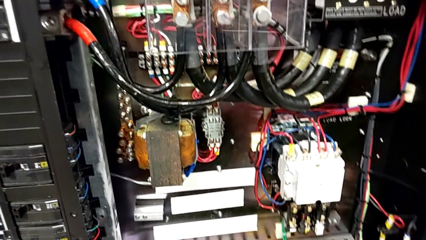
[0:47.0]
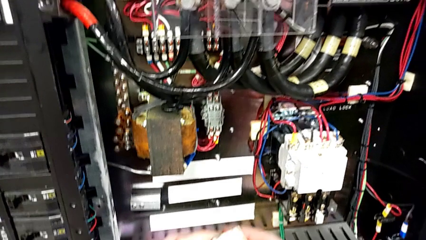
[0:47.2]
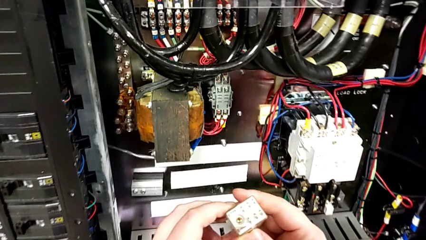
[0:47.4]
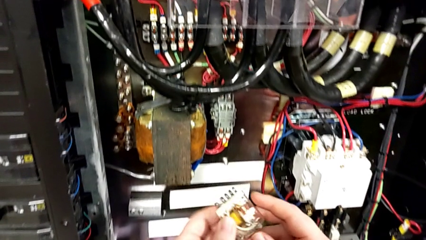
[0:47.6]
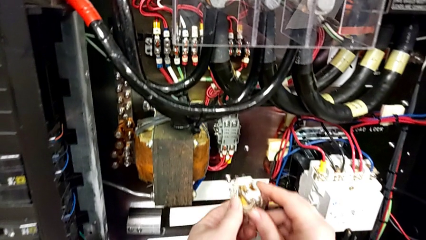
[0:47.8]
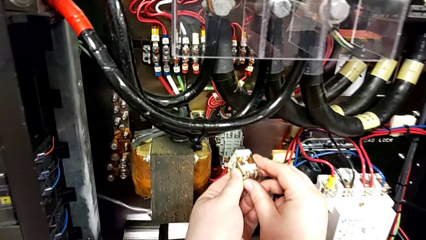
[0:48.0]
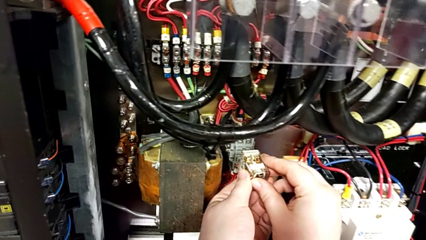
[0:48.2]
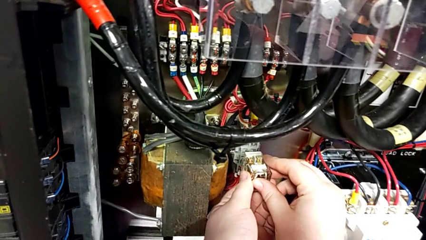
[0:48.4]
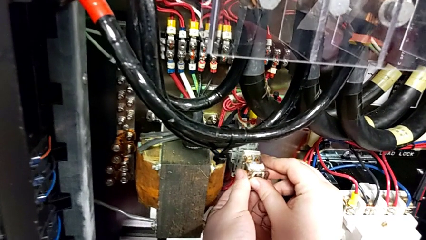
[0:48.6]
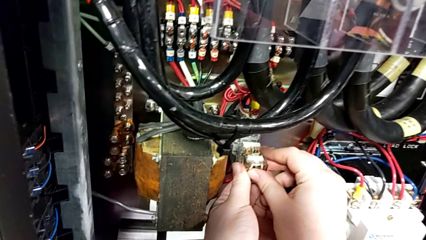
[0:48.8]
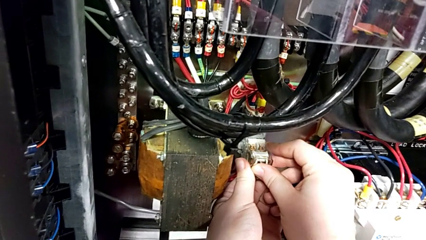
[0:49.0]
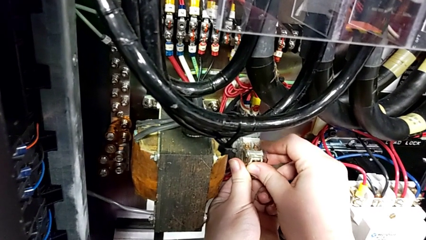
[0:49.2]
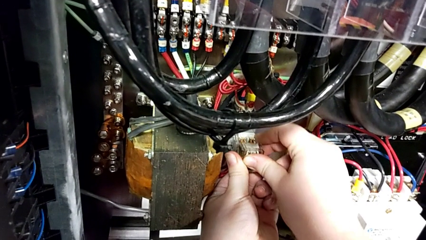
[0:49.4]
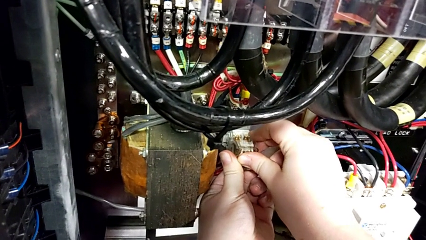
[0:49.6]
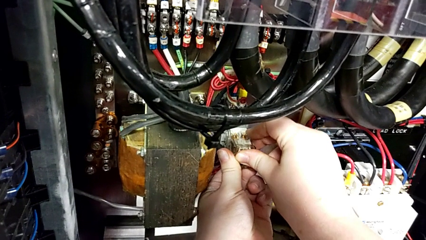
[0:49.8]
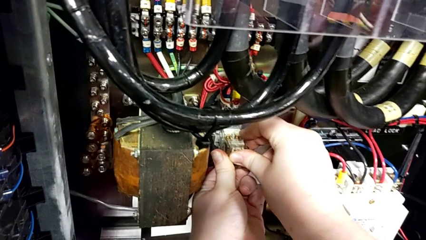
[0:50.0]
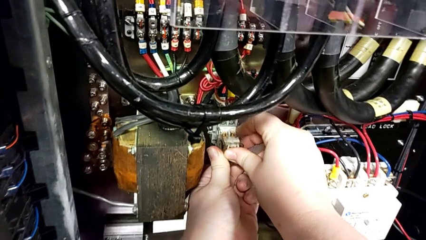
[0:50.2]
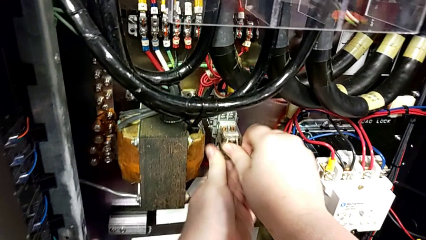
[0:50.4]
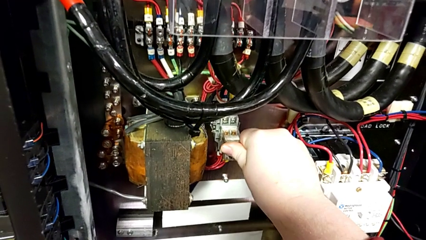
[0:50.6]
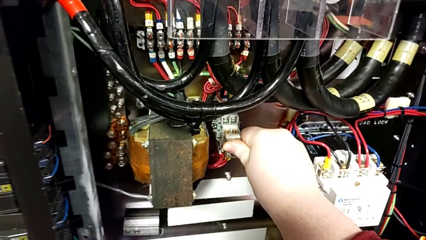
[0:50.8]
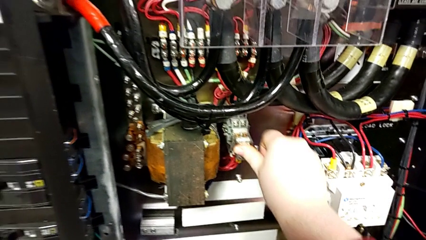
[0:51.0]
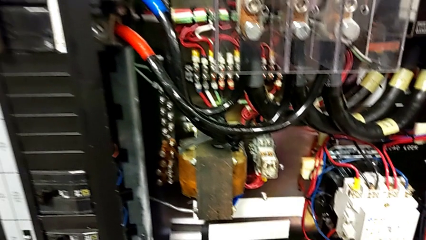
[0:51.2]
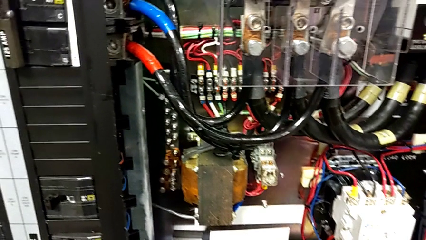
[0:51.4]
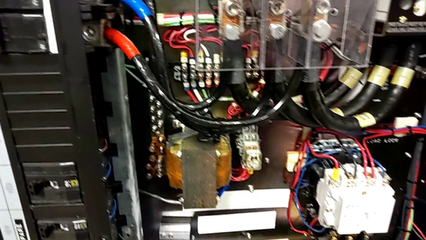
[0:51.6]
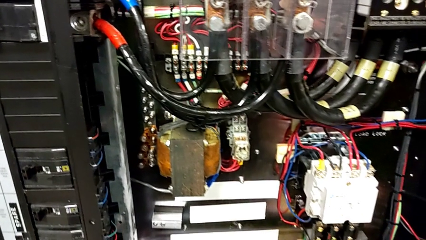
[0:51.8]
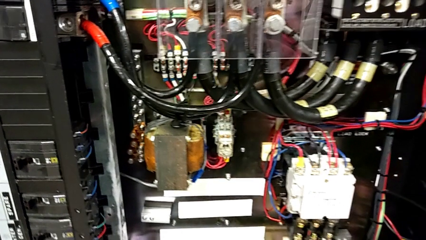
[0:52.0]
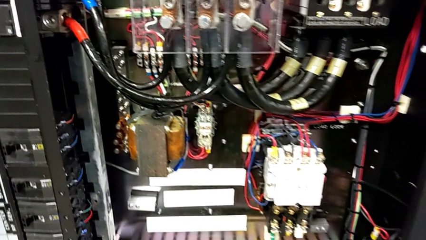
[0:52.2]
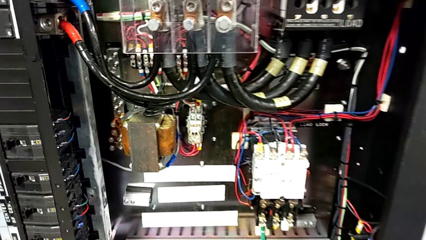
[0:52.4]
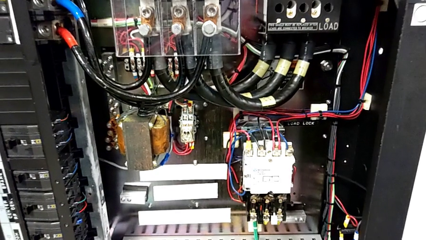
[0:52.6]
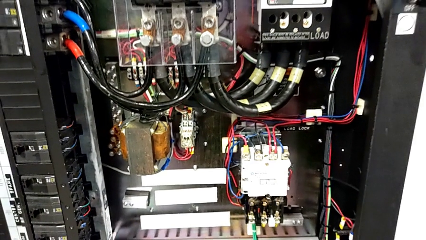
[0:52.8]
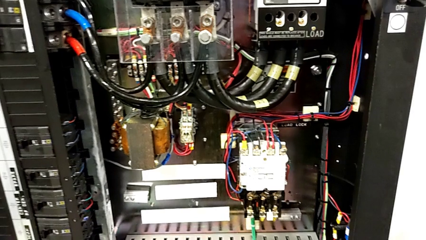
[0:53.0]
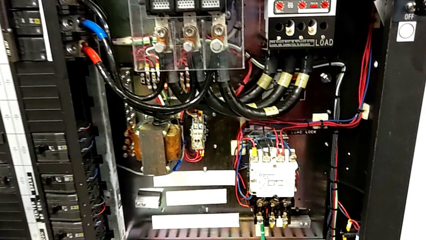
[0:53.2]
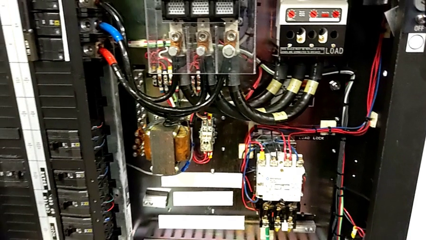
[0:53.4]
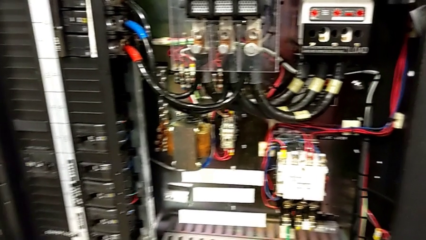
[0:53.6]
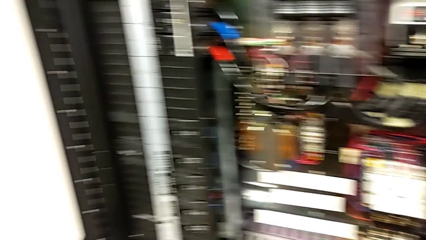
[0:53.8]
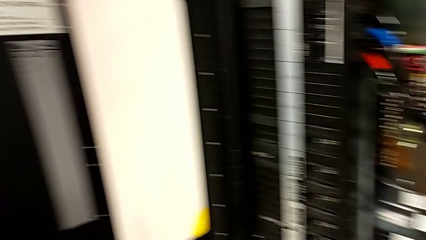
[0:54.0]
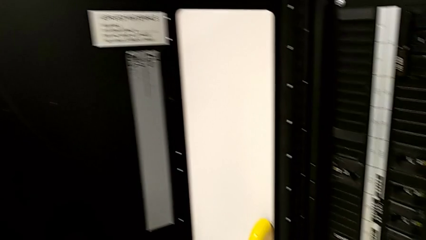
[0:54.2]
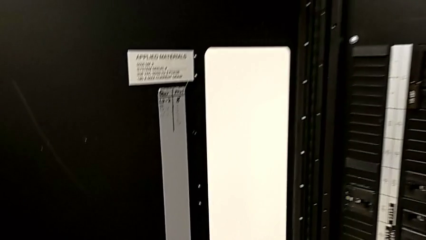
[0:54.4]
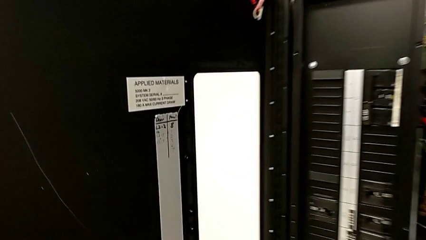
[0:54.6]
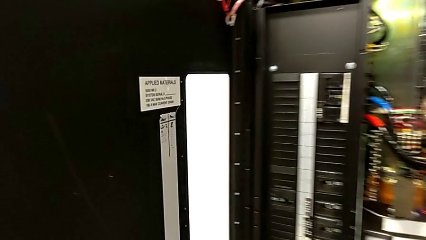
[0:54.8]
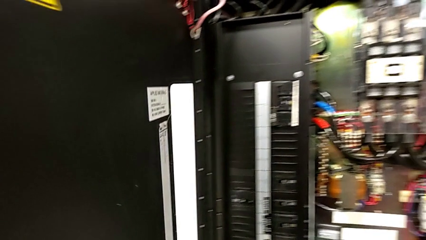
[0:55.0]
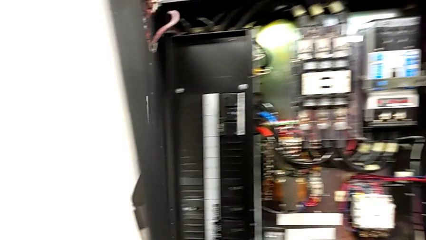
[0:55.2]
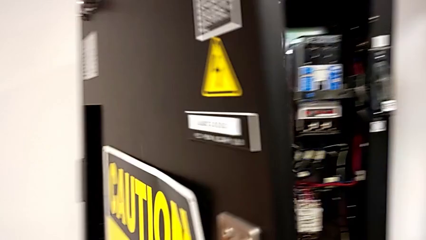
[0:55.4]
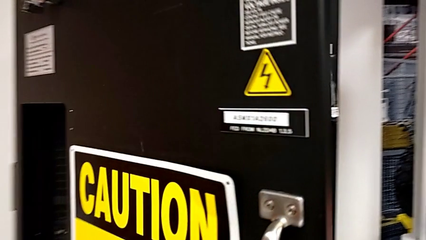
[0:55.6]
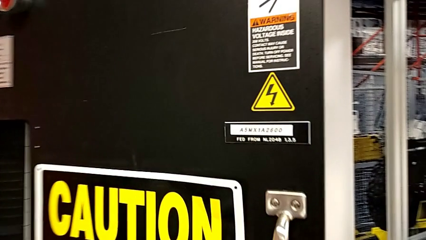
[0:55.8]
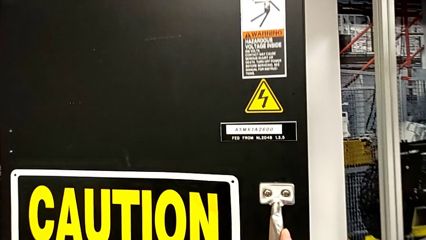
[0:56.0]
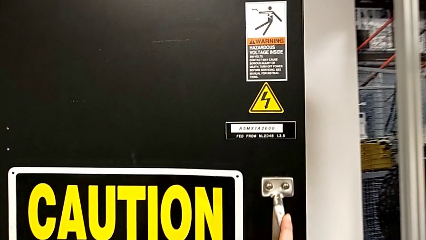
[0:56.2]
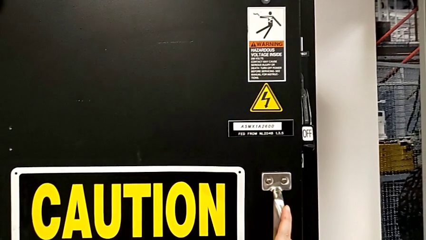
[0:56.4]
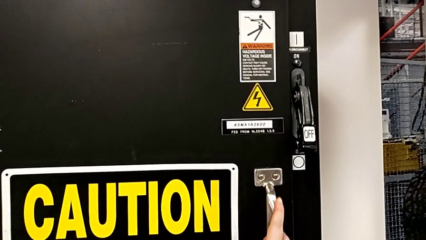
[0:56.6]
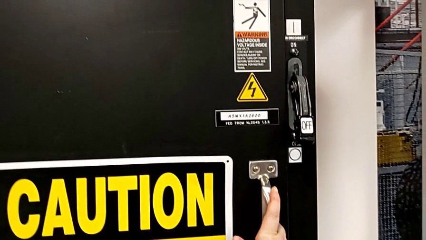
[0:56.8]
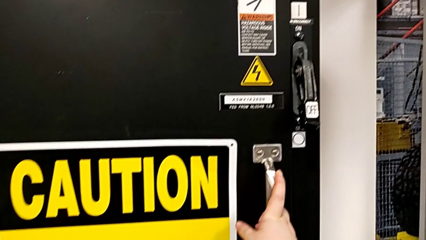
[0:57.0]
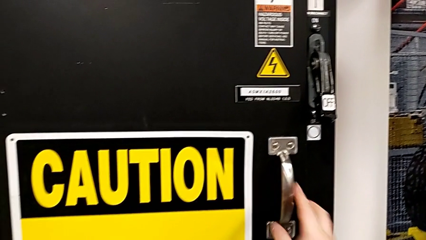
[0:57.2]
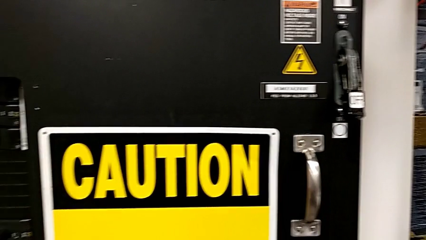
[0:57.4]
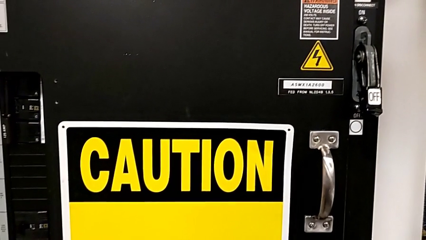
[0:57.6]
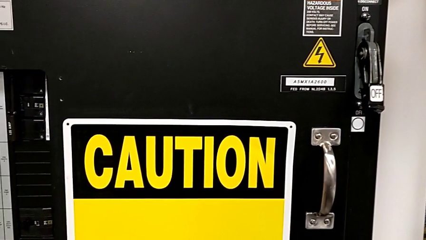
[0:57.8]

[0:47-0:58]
The camera wearer is inserting a replacement component into the circuit breaker. They insert the circuit breaker and close the front panel door.

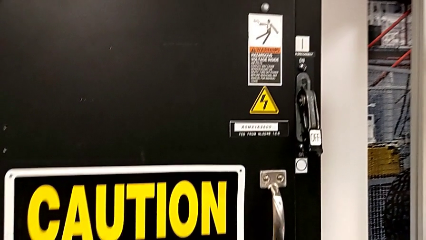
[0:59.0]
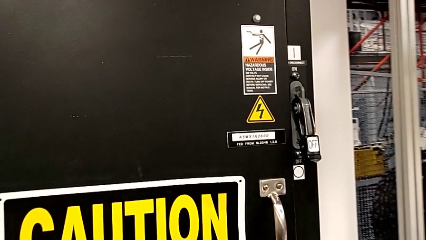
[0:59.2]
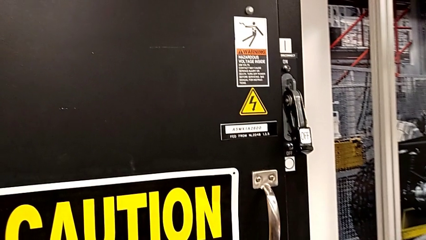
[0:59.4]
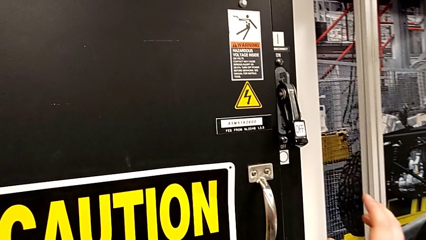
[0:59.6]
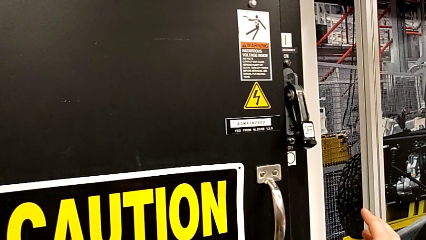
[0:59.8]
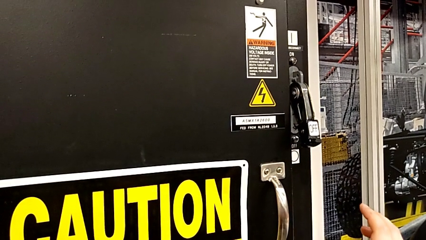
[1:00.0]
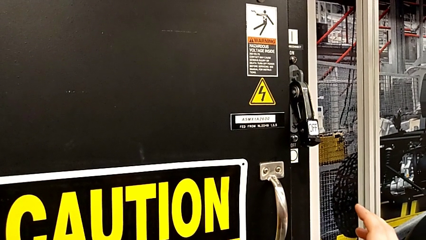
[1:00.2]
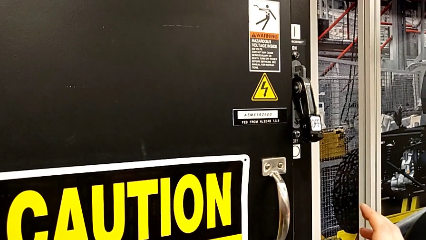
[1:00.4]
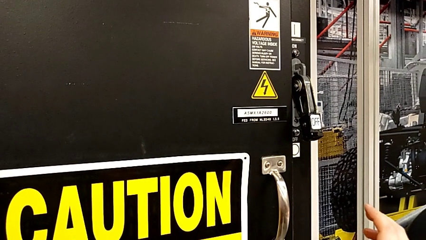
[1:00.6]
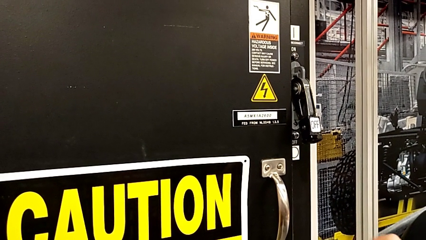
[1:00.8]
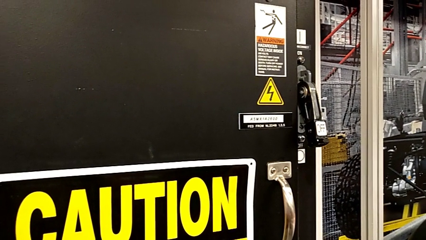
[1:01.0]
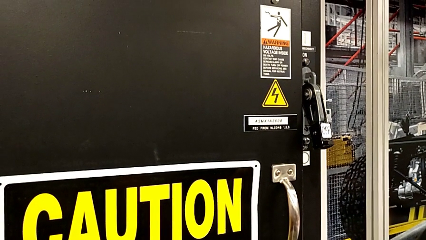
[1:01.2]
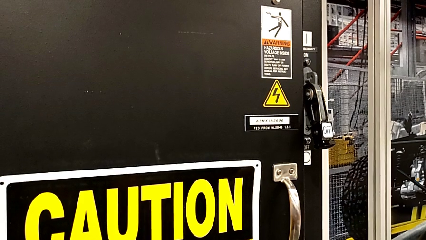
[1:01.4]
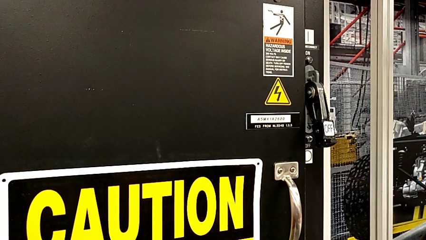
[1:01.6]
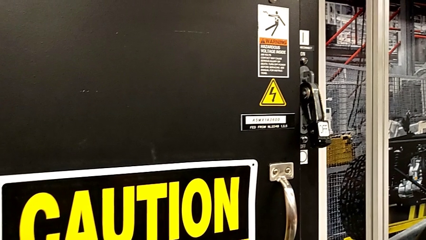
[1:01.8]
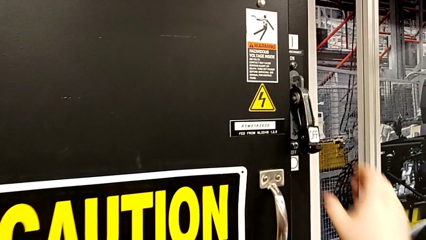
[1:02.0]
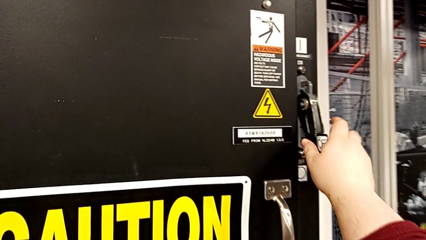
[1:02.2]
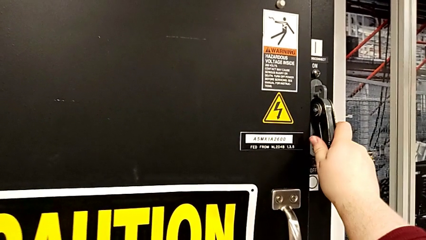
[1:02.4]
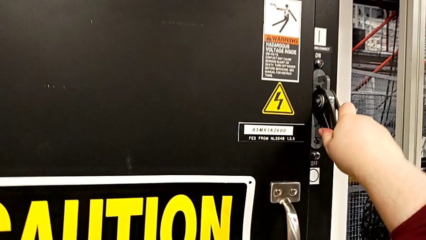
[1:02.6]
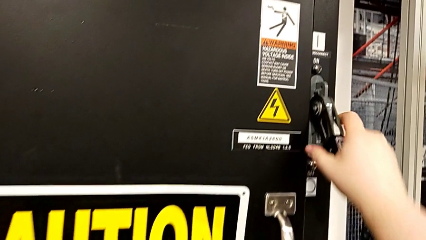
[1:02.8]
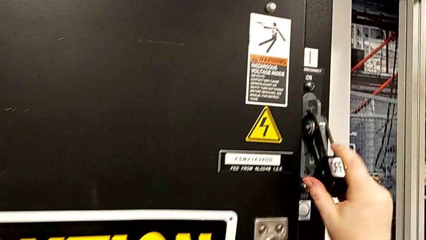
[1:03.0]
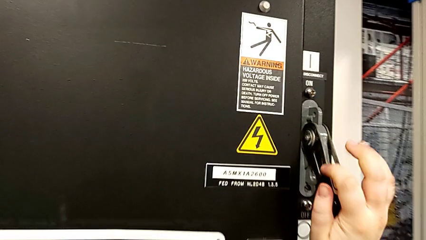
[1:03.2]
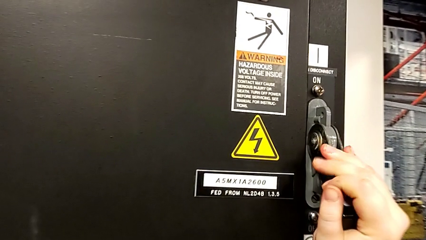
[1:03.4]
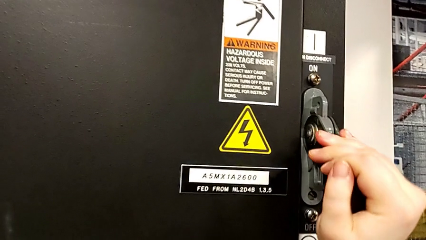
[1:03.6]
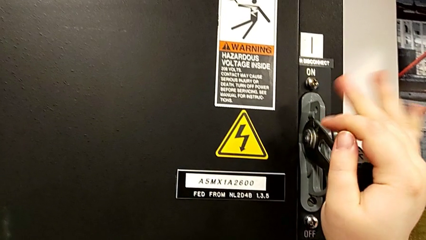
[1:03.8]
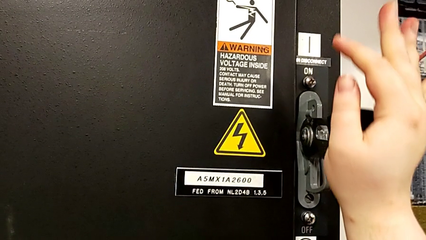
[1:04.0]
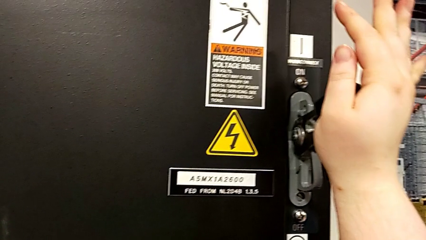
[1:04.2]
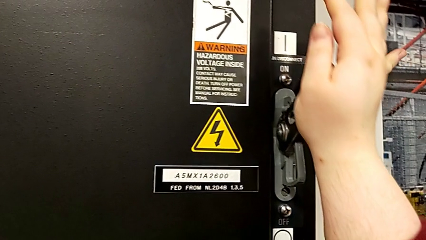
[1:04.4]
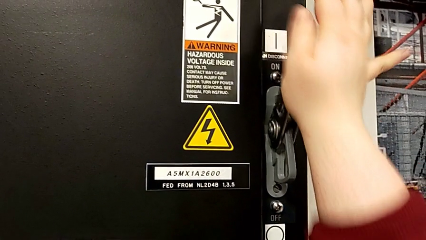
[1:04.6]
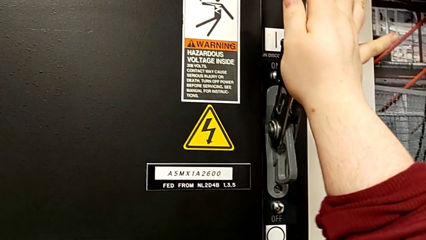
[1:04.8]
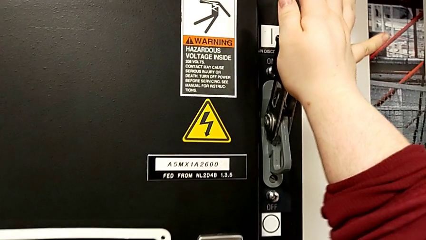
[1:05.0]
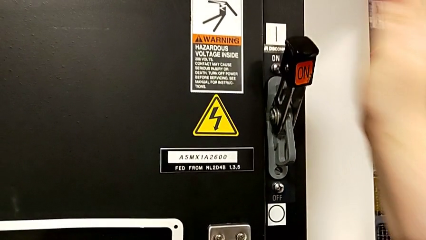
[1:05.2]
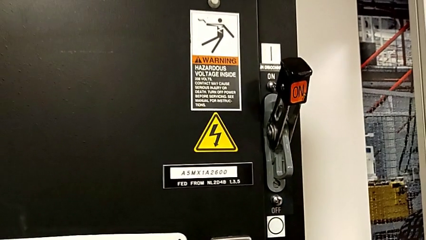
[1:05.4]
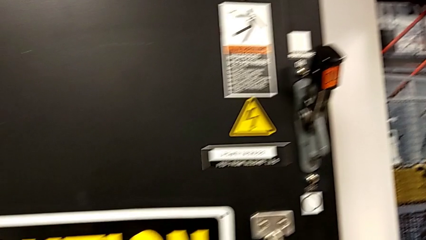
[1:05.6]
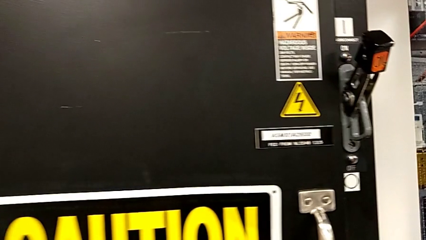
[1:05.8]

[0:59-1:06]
The camera wearer turns on the circuit breaker. They grab the lever and pull it.
